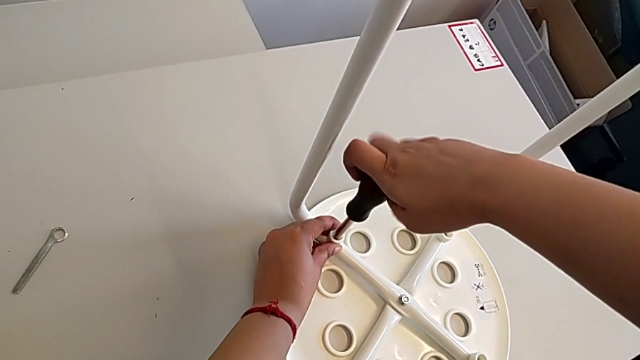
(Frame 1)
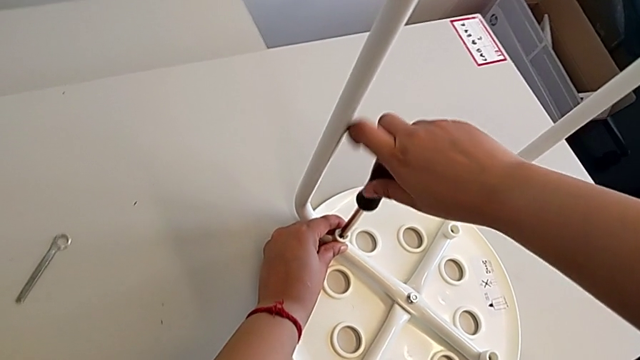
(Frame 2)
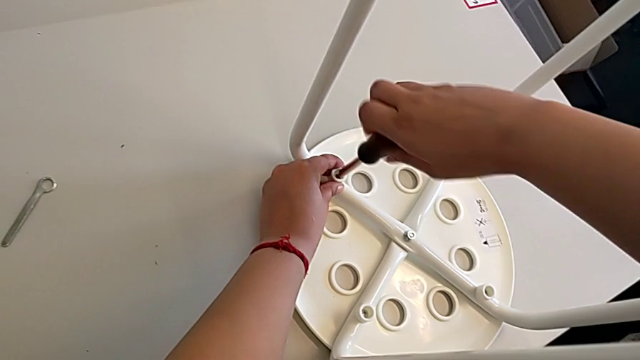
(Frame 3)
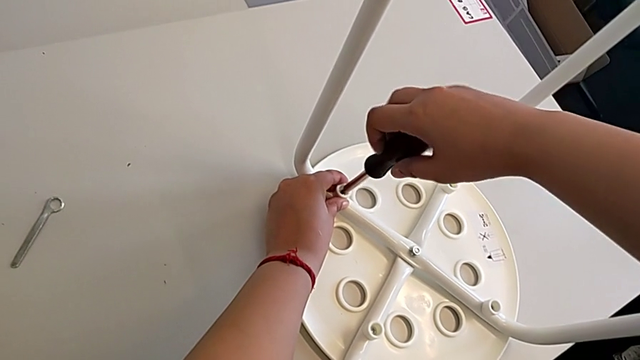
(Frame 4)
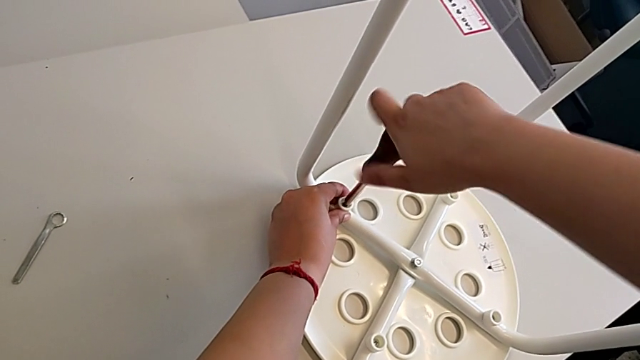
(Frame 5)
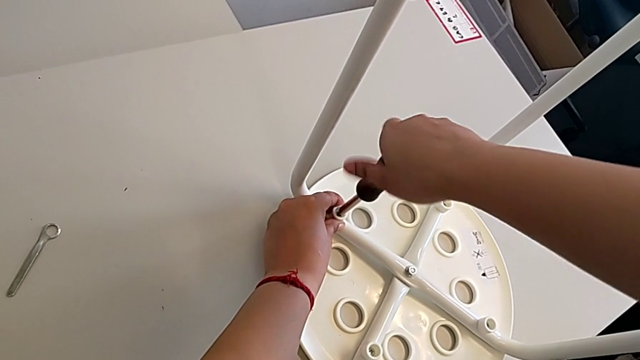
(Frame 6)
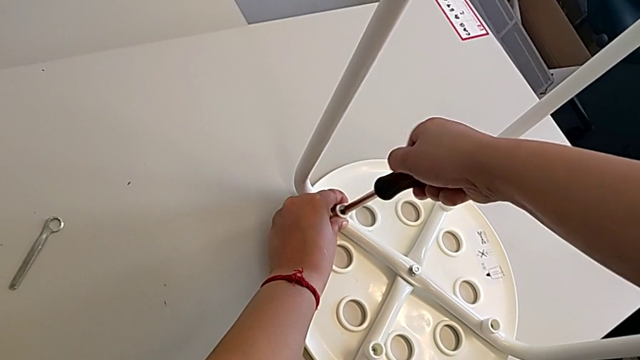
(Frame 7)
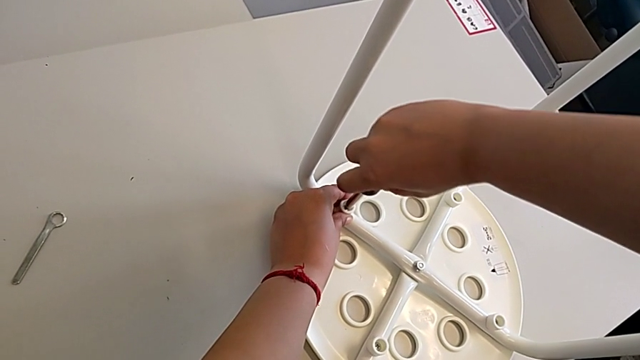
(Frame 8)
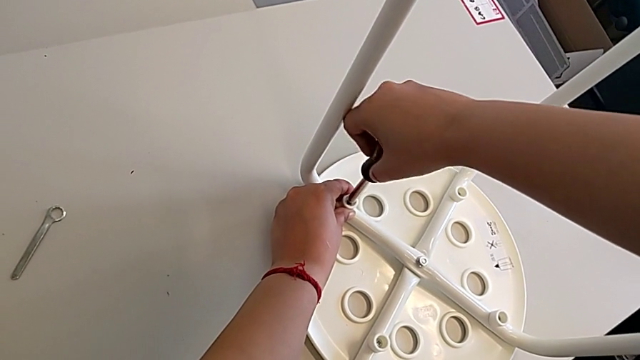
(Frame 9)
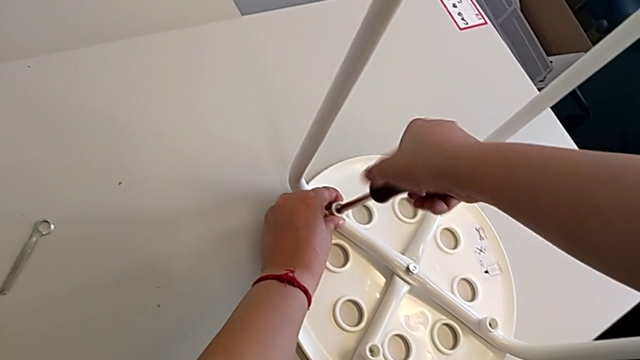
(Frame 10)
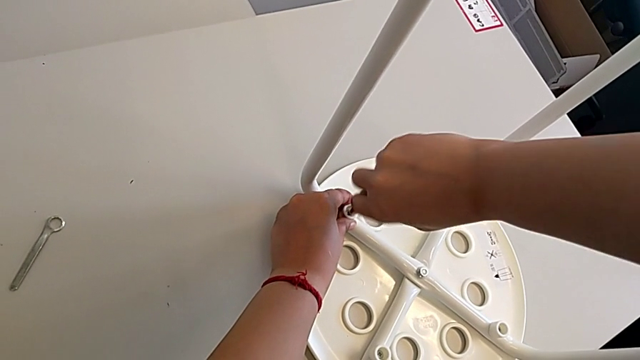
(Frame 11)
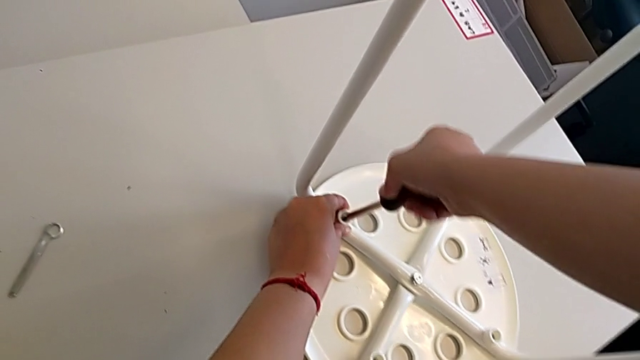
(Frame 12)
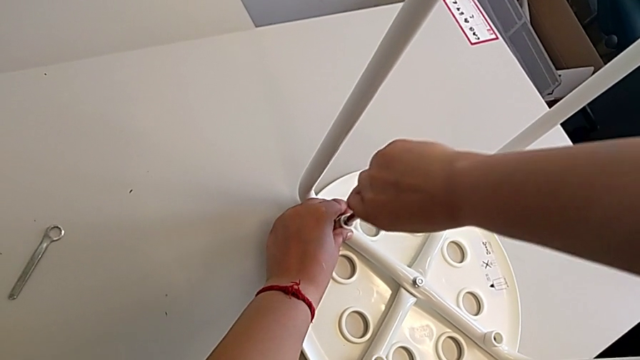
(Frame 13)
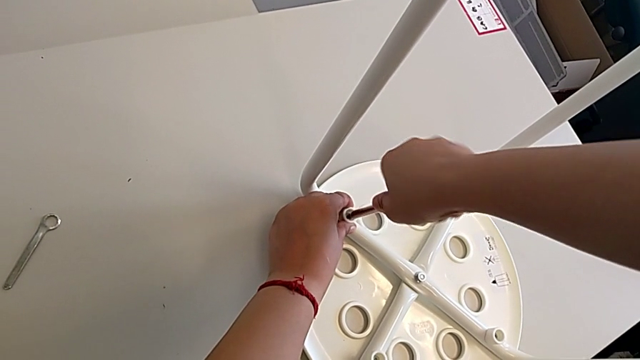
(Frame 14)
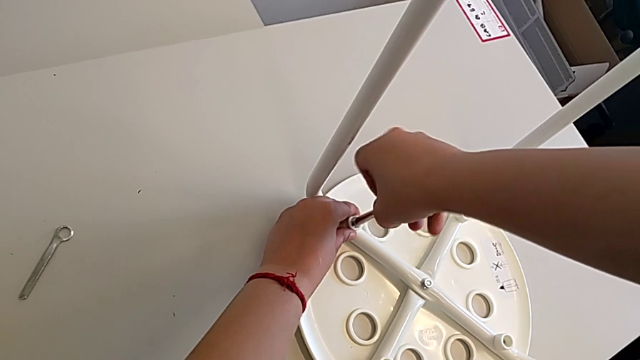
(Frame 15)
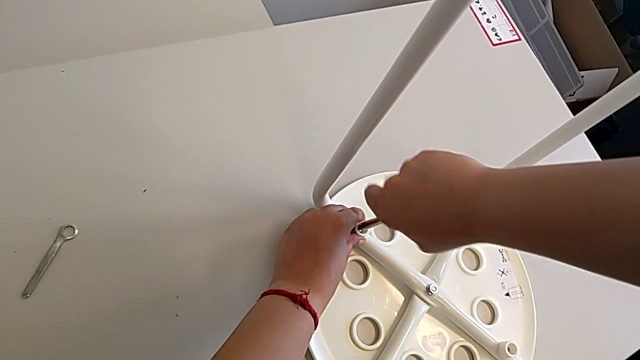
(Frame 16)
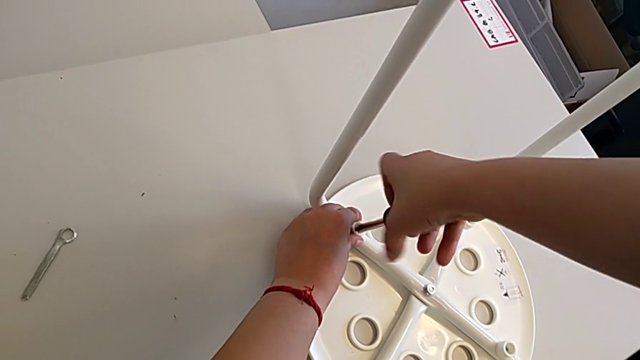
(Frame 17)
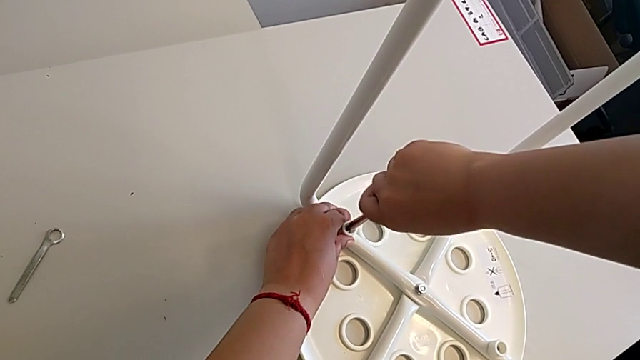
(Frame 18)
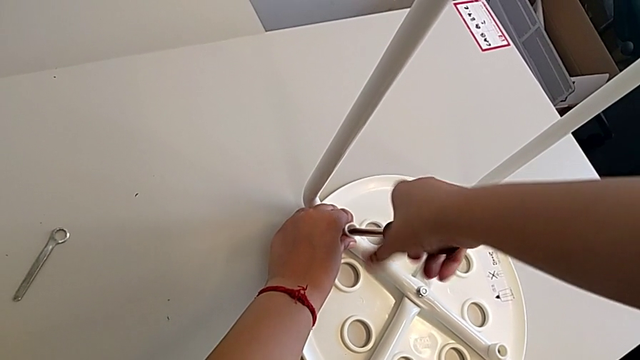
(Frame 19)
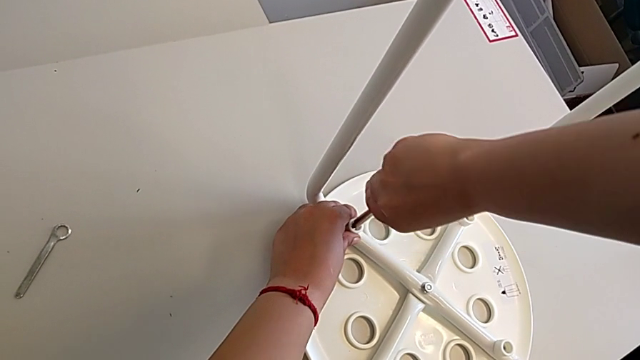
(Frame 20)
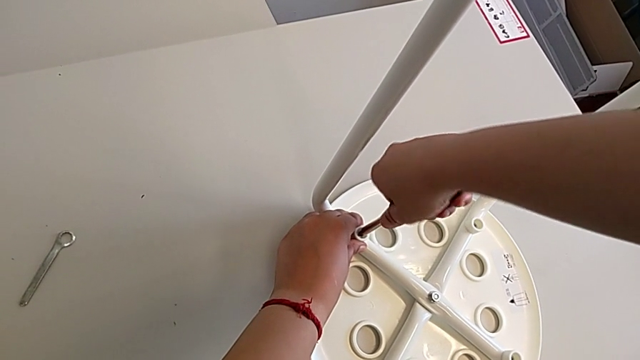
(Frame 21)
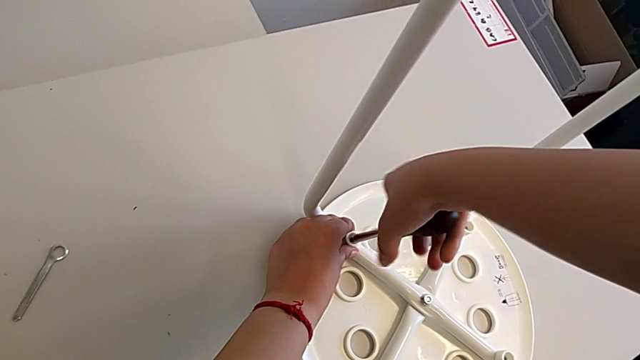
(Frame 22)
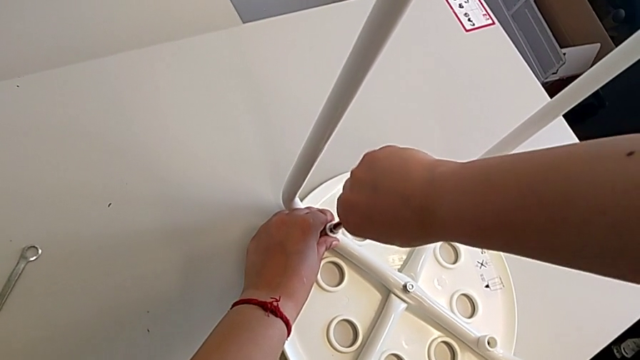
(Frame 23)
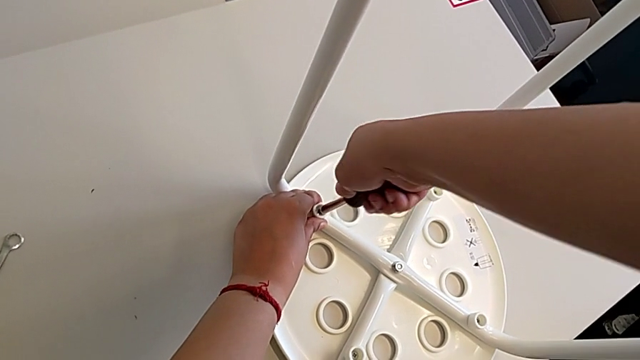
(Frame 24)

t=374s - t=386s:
The camera wearer is assembling the seat. They keep screwing the fourth screw and withdraw the screwdriver.

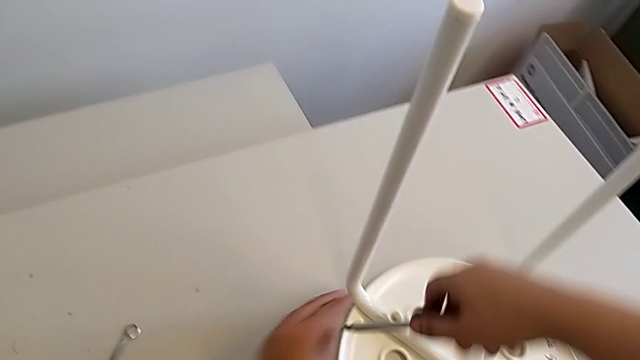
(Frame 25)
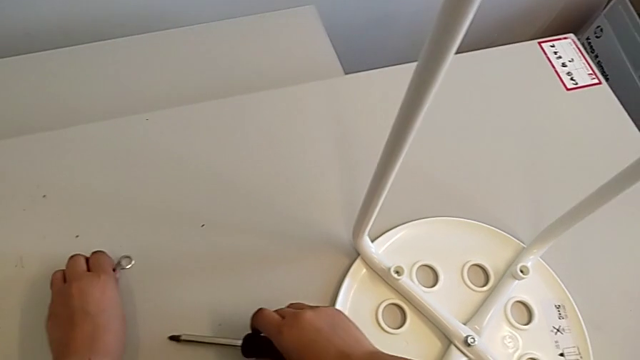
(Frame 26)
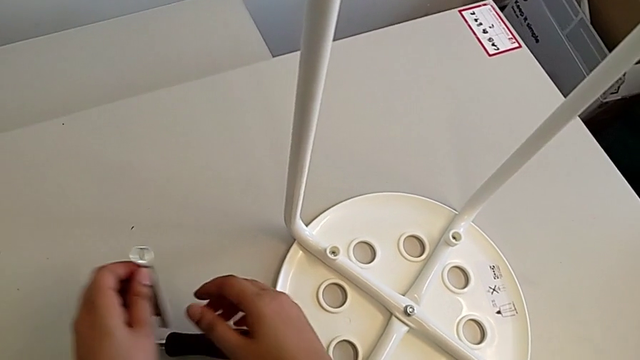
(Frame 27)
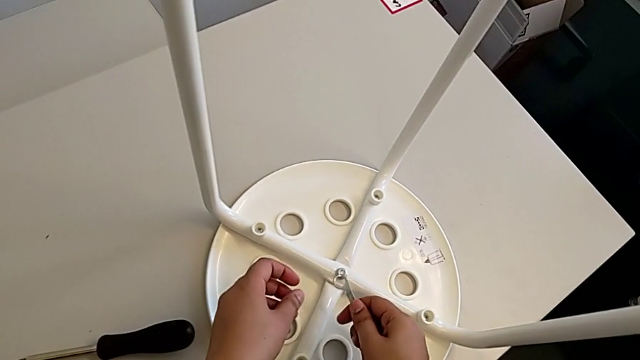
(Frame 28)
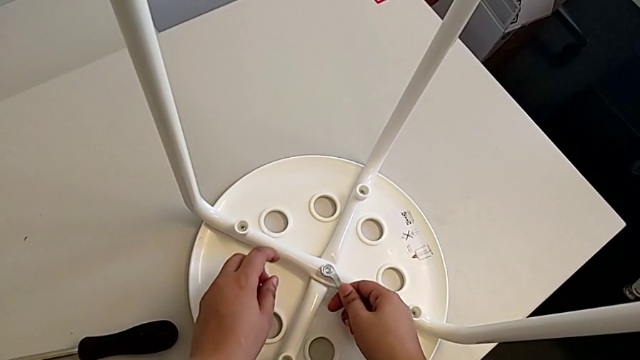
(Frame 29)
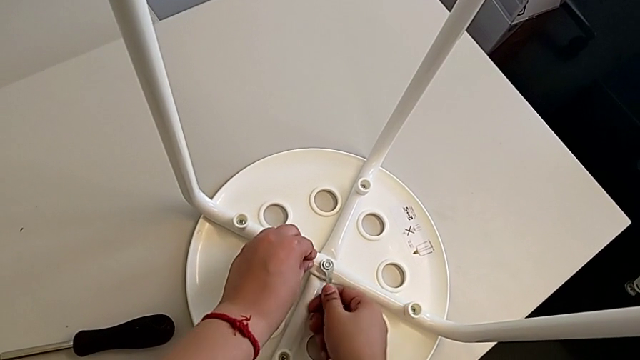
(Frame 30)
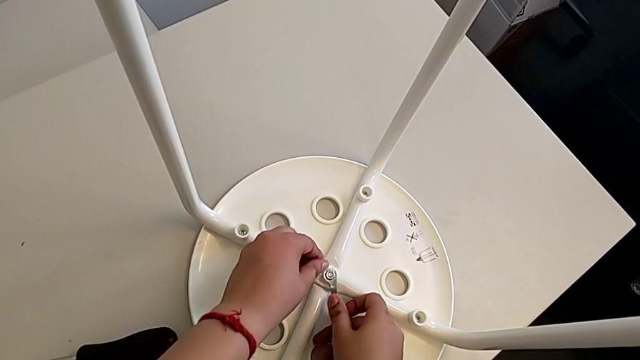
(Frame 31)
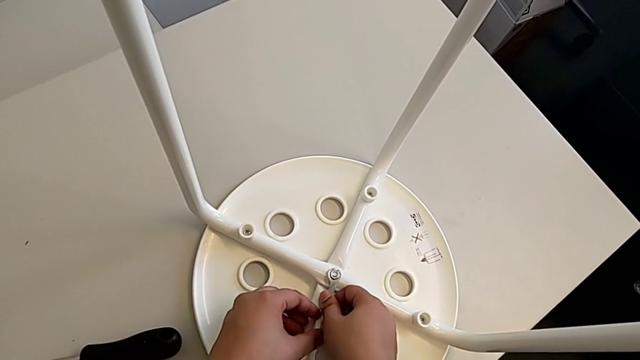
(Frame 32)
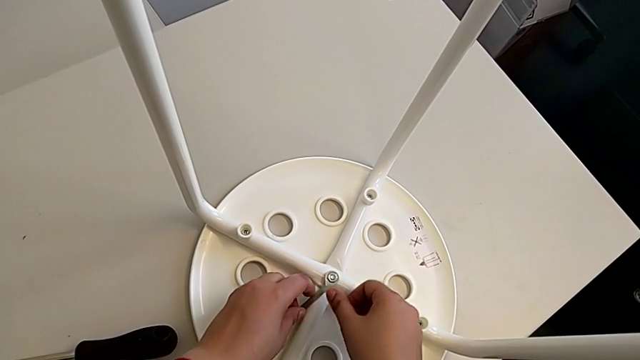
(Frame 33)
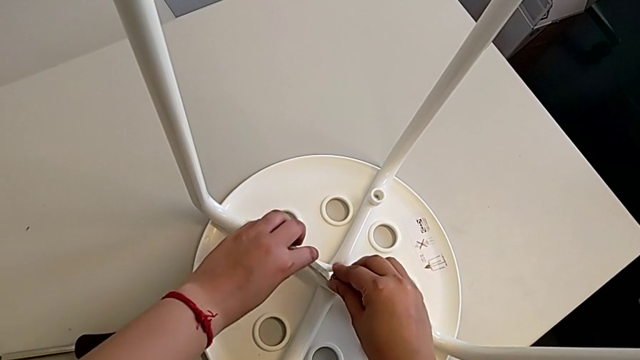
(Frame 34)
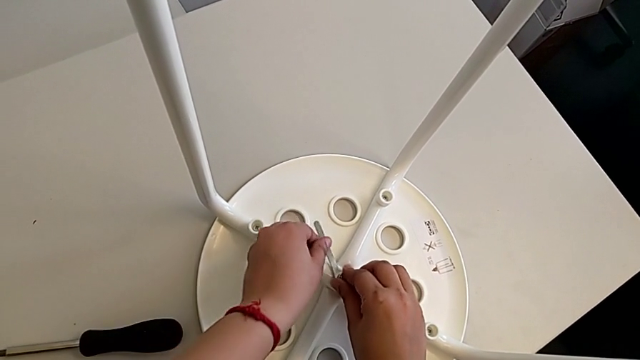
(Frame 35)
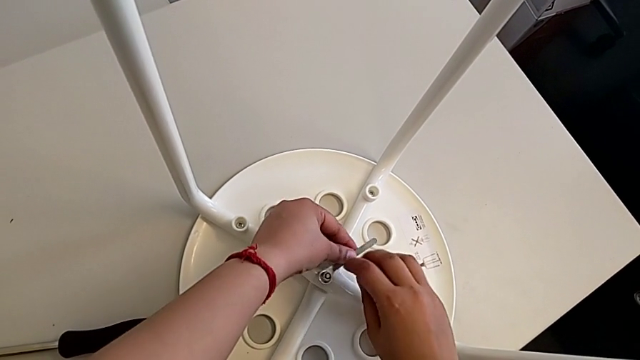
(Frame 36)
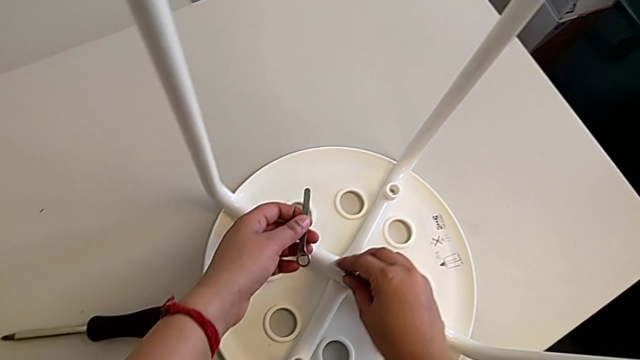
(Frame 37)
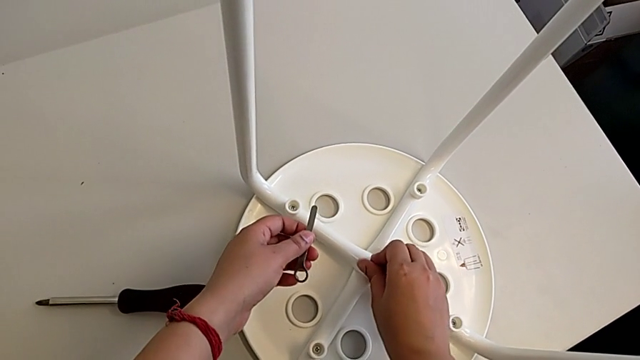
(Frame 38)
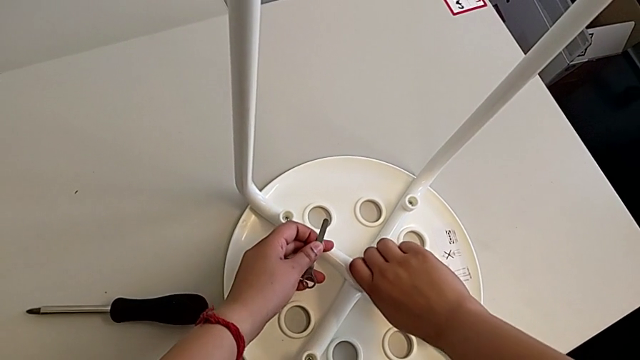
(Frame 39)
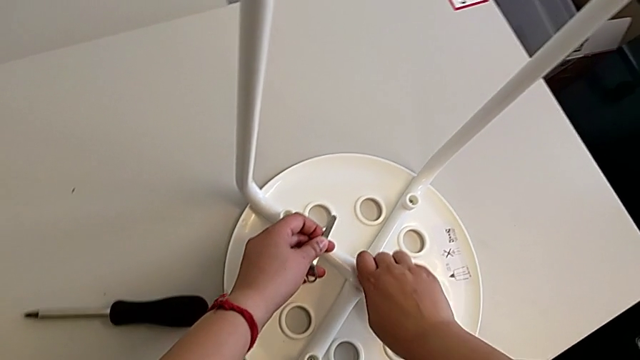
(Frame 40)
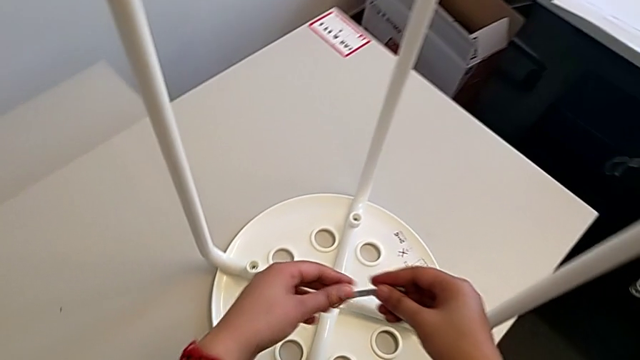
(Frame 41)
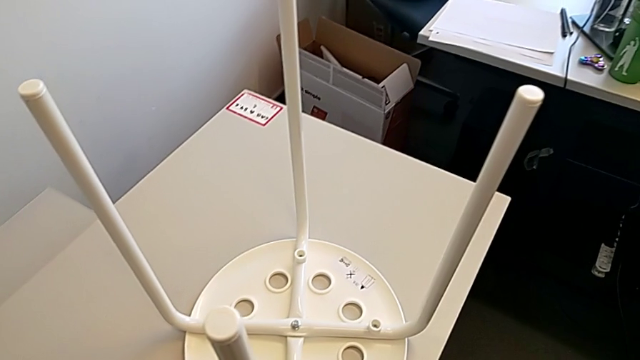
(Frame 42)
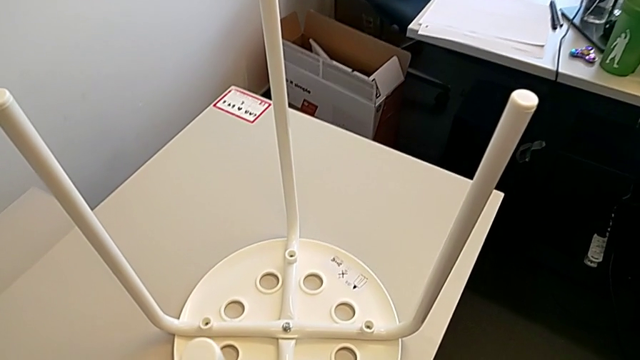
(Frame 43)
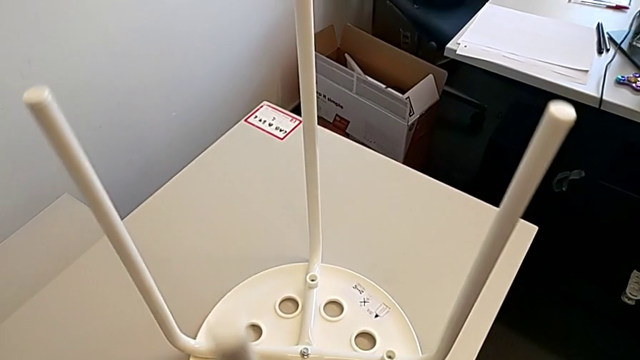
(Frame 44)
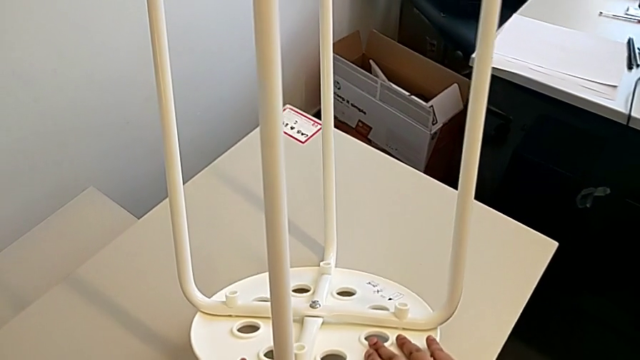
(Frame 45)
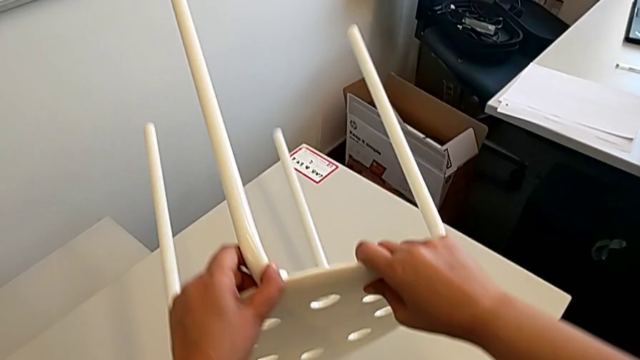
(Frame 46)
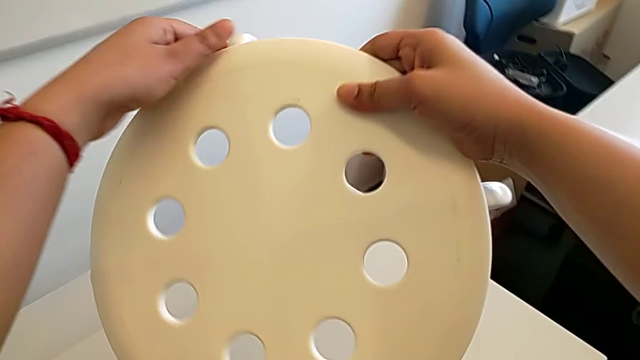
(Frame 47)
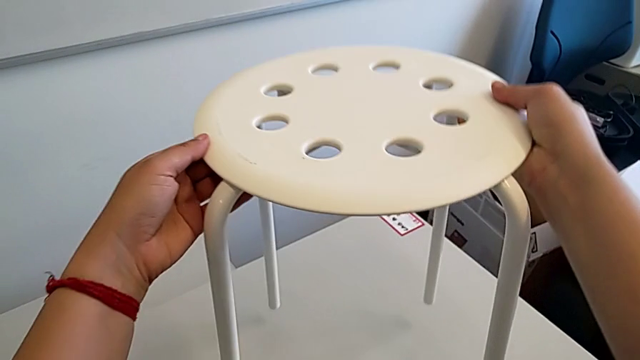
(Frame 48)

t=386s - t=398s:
The camera wearer tightens the screw. They grab the hexagonal wrench with the left hand, place the screwdriver with the right hand, insert the hexagonal wrench, screw the middle hex nut, withdraw the hexagonal wrench, screw the hex nut, place the hexagonal wrench and rotate the stool.
